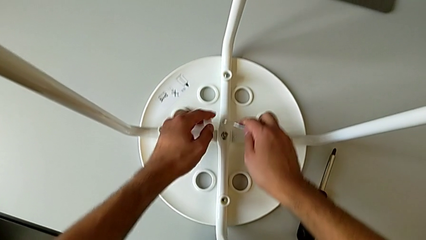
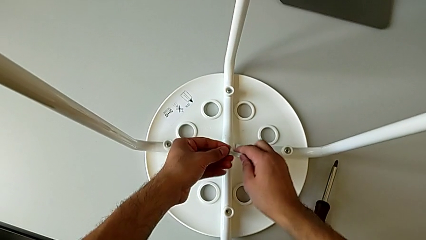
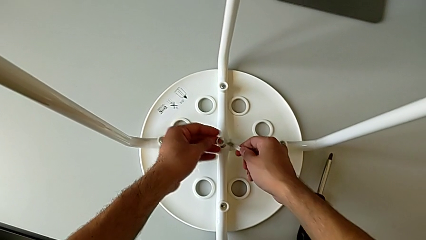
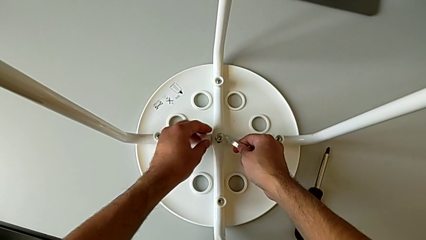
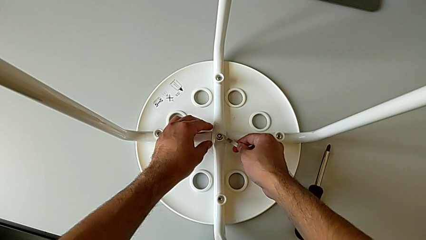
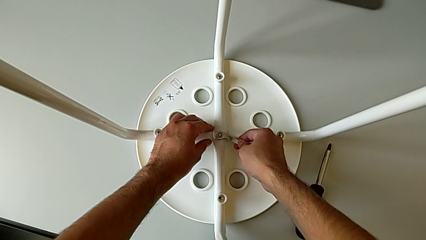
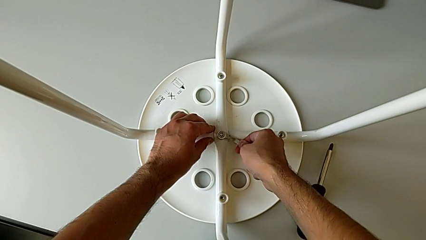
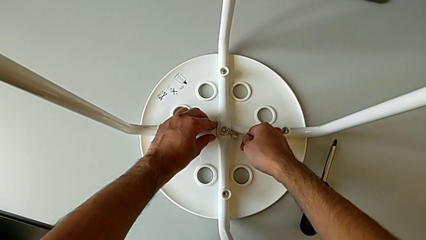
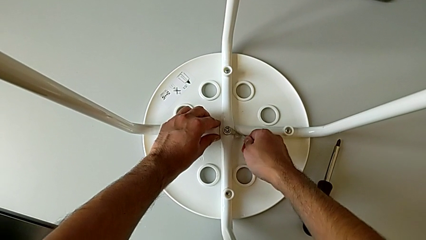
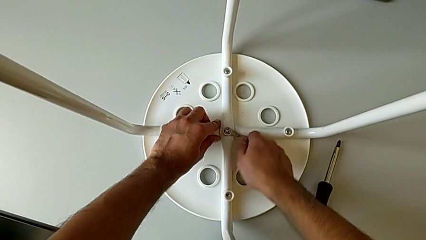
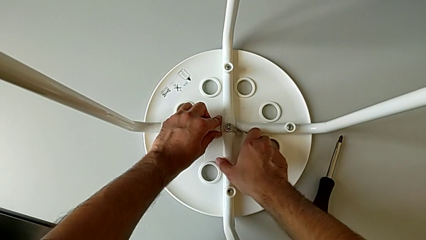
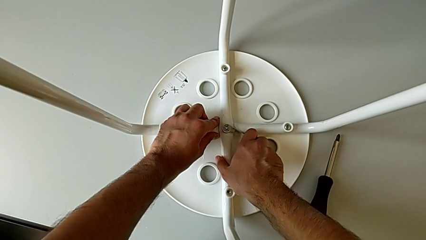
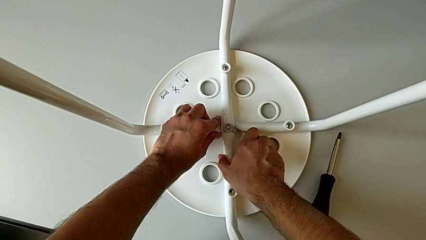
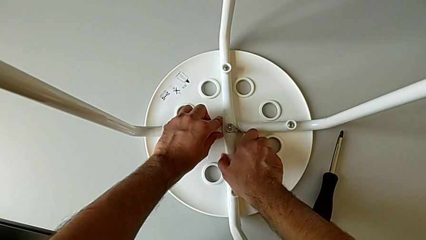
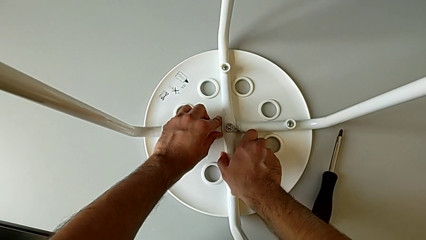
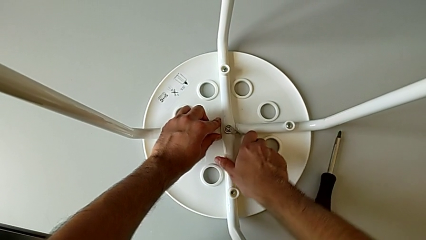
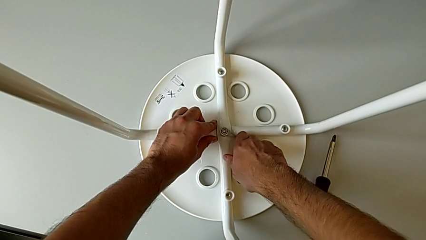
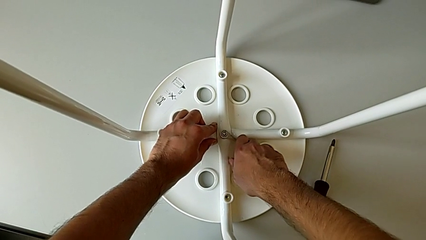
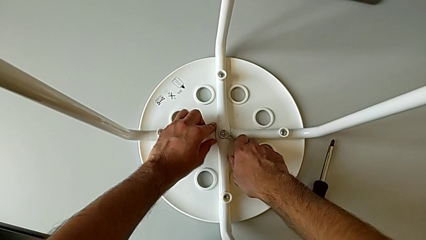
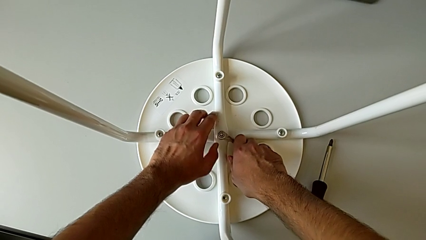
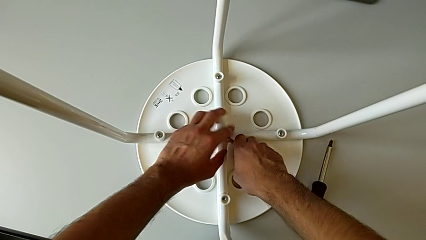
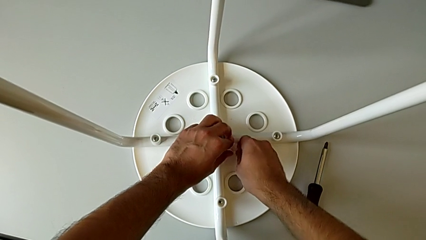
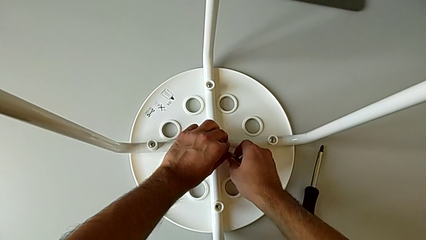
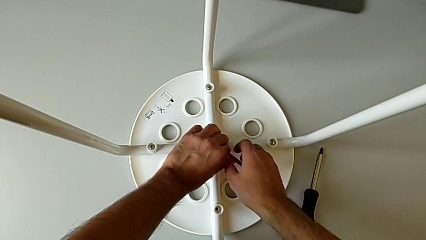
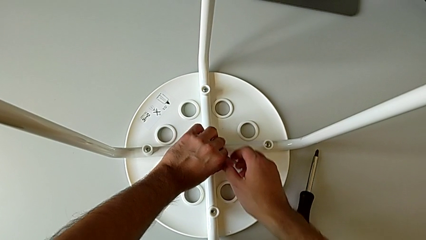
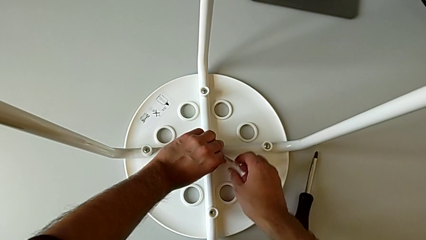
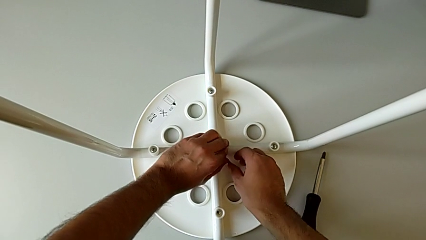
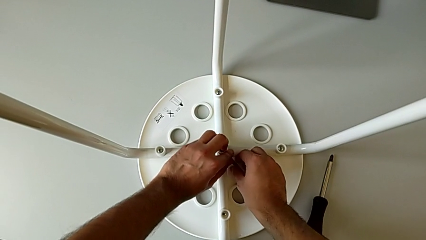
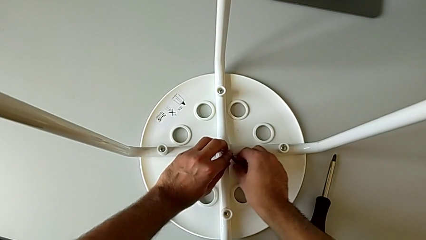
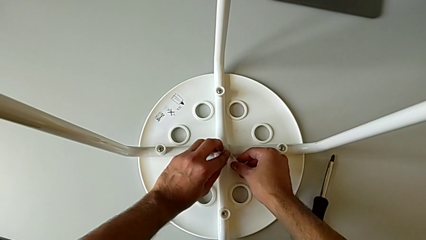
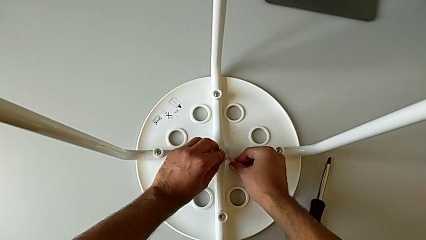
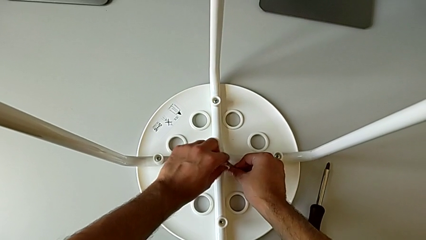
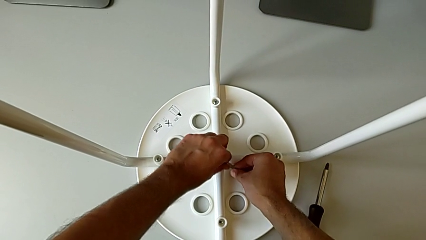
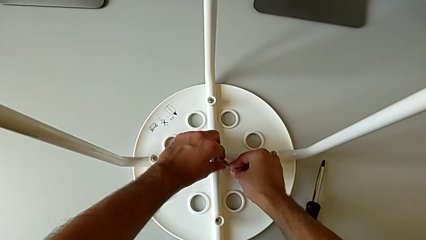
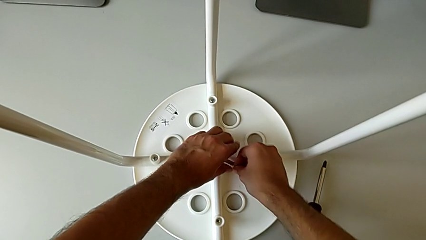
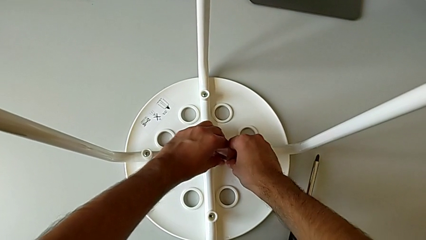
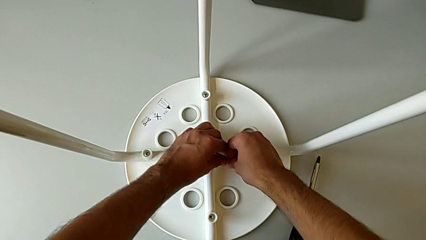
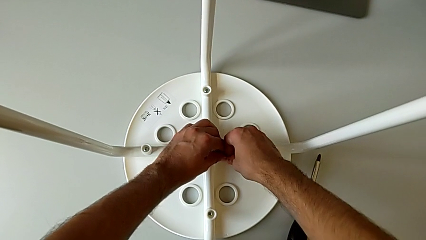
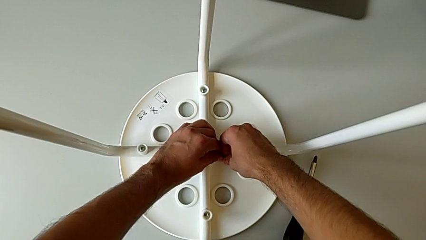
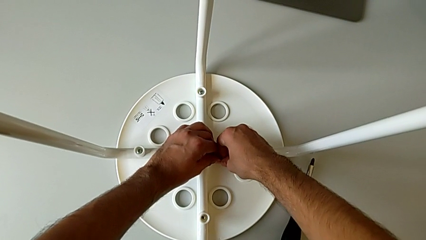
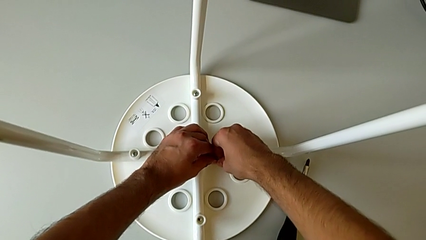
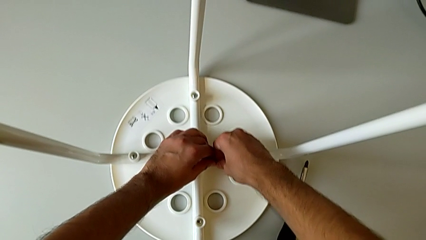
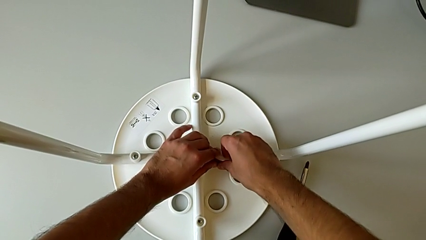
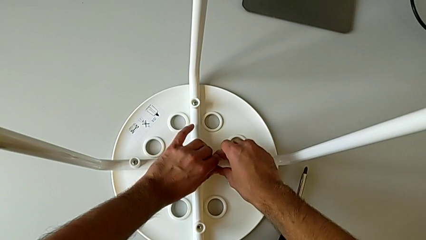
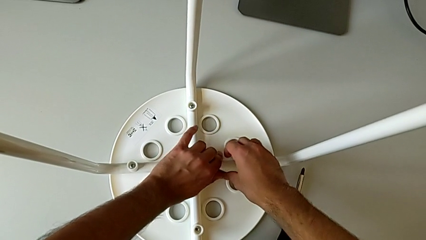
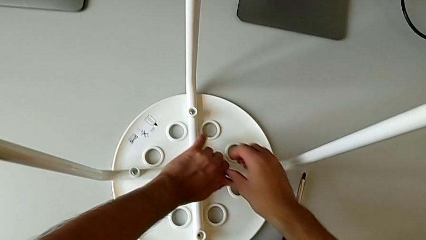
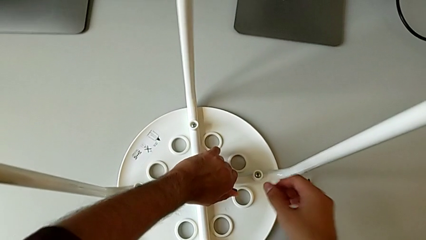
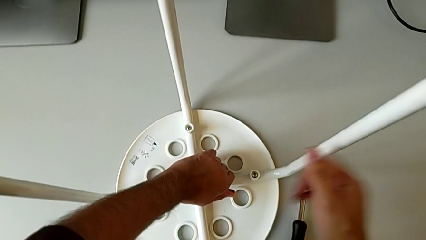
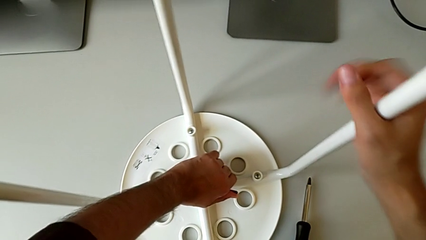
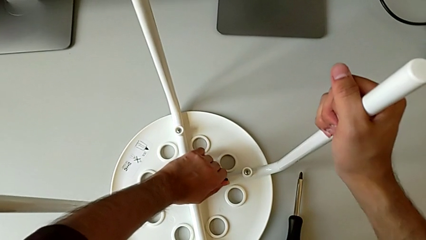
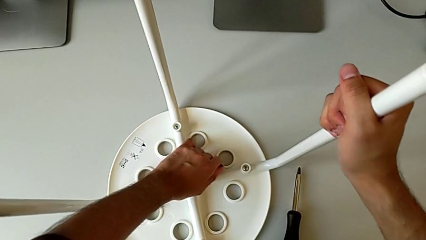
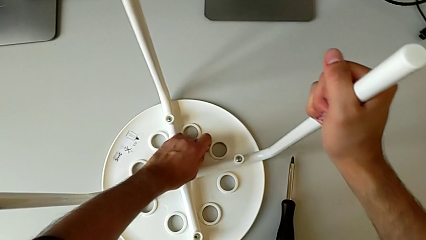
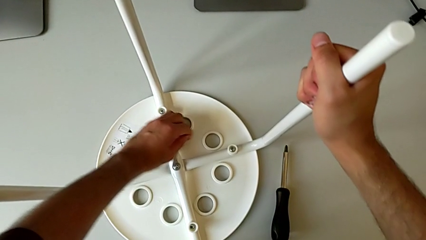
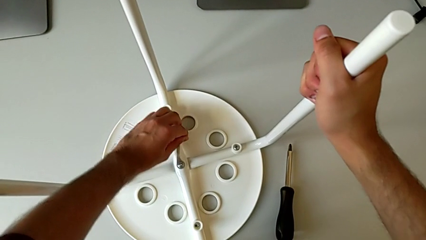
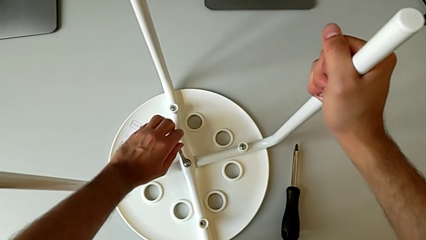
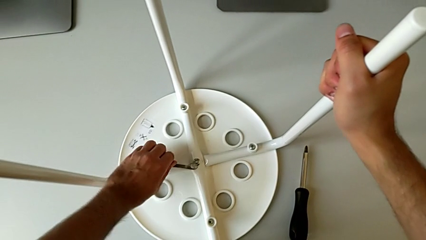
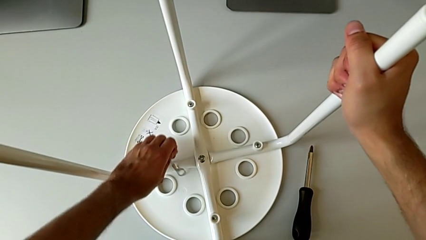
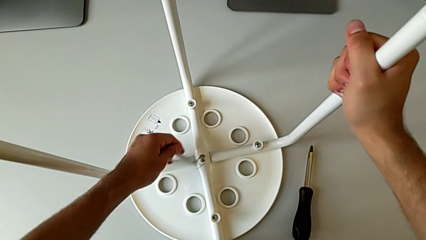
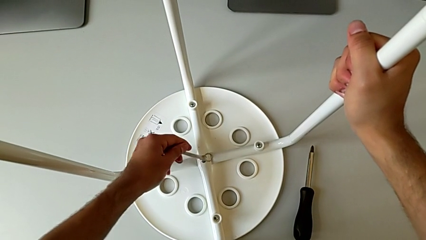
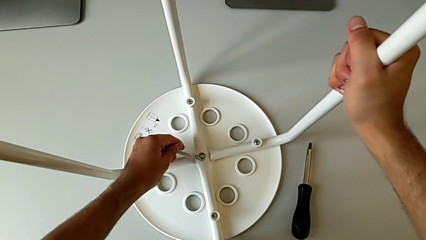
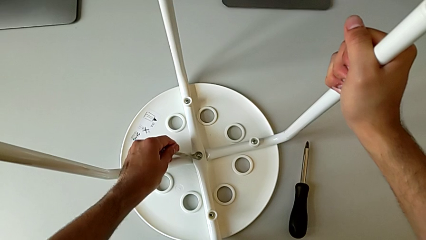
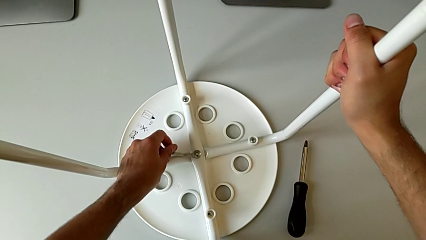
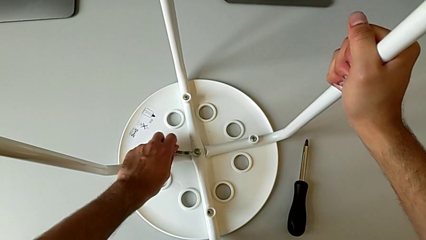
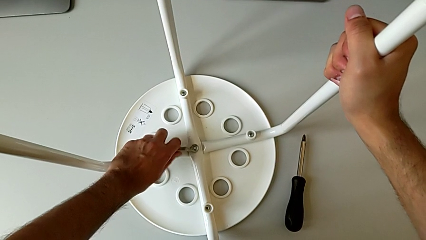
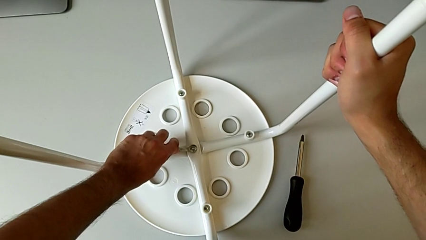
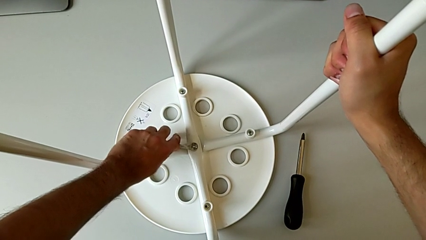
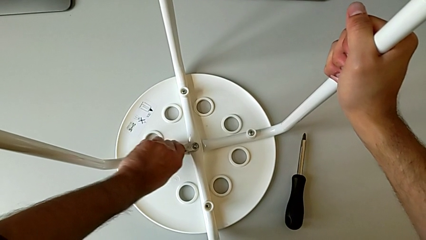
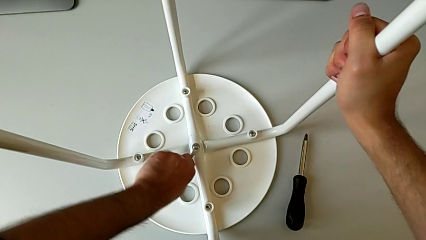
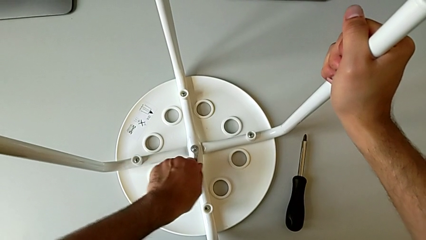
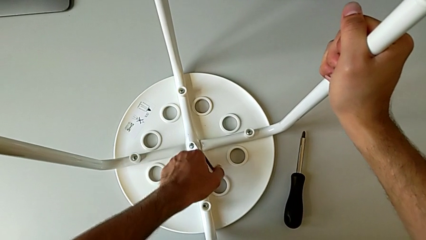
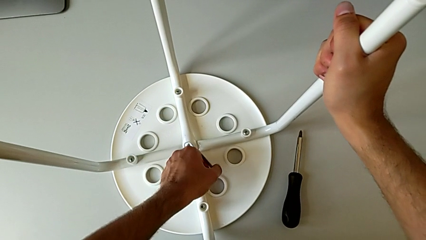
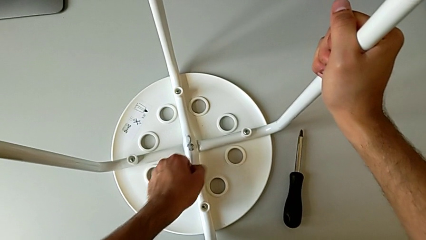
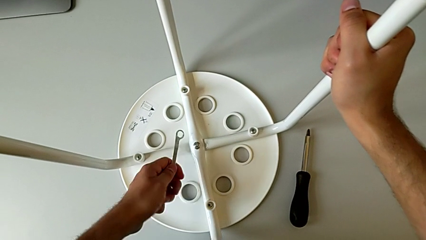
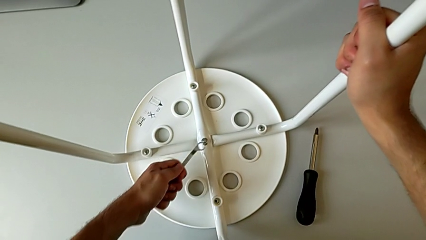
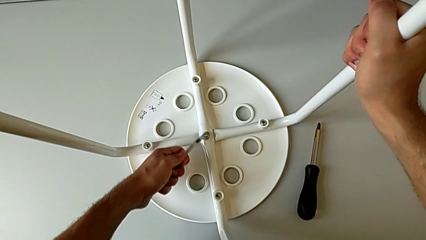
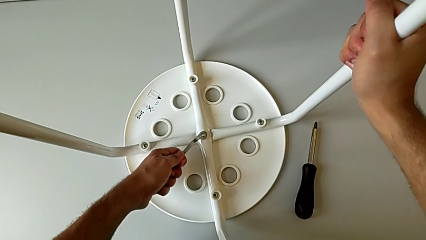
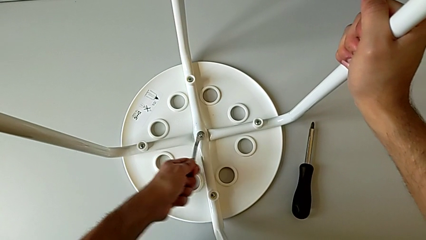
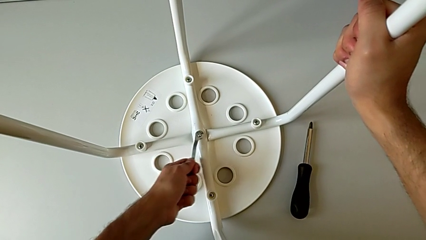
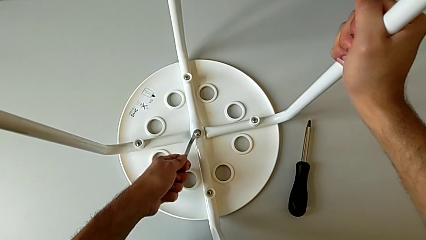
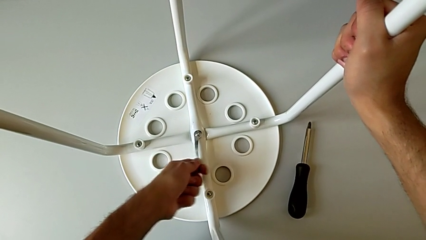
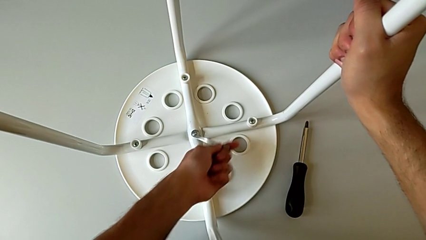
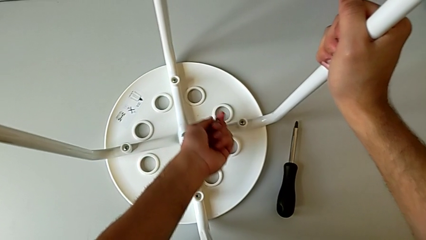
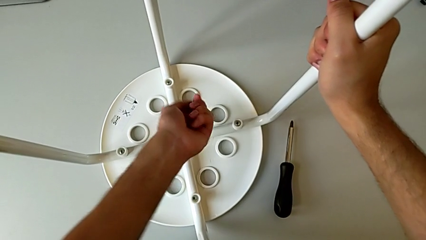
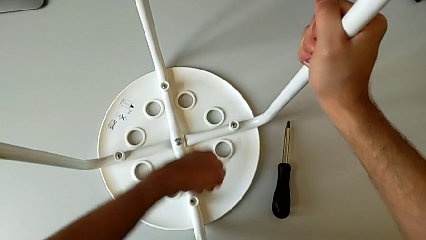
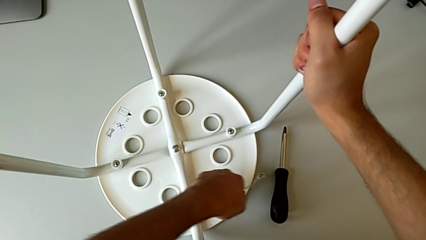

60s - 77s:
The camera wearer is removing the screw from the center of the chair using a wrench. They insert the hexagonal wrench, unscrew the middle hex nut, wrongly withdraw the hexagonal wrench, accidentally slipping the wrench, insert it, unscrew the hex nut, withdraw the hexagonal wrench, insert it, unscrew the hex nut and withdraw the hexagonal wrench.
